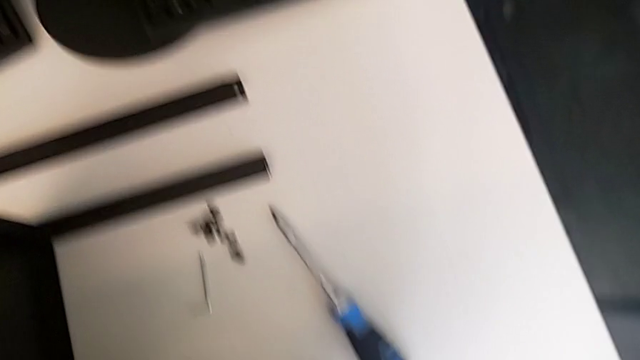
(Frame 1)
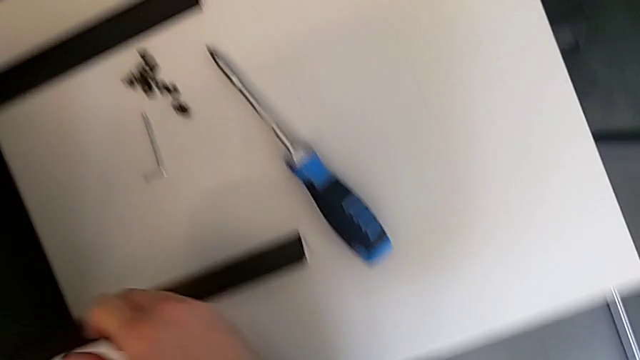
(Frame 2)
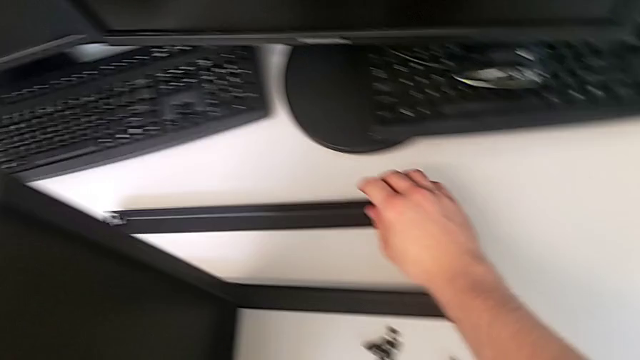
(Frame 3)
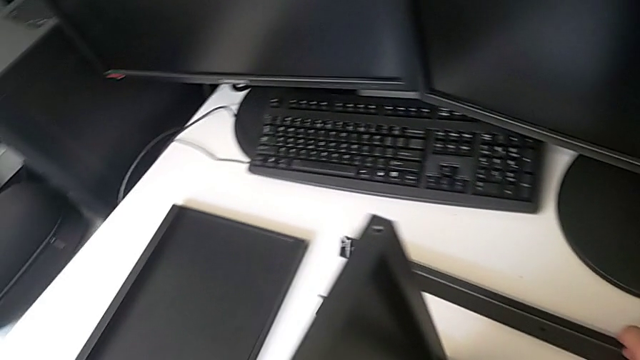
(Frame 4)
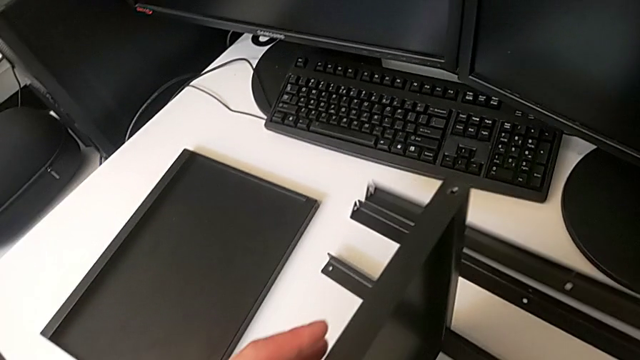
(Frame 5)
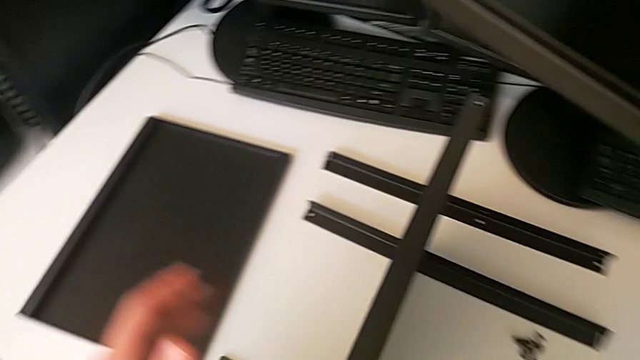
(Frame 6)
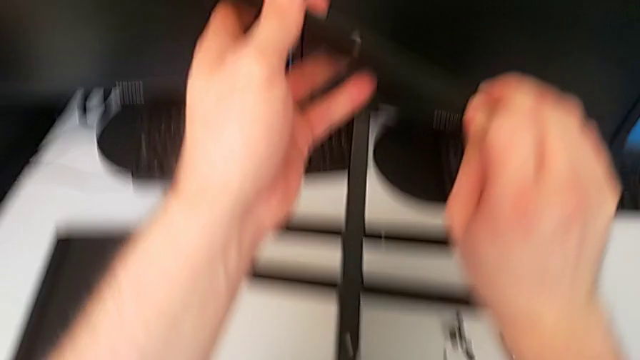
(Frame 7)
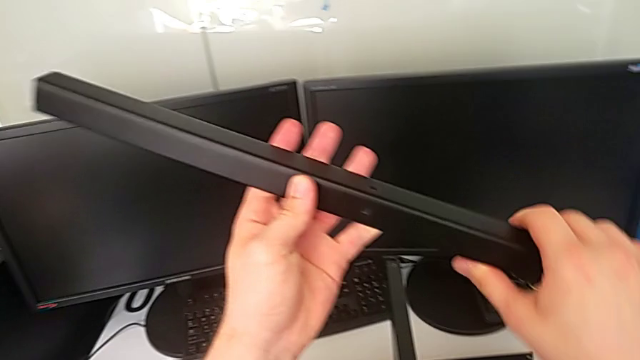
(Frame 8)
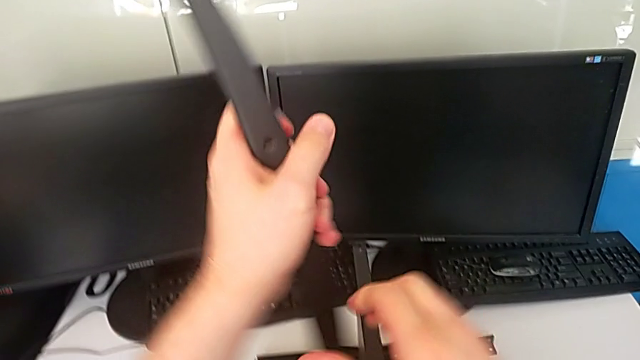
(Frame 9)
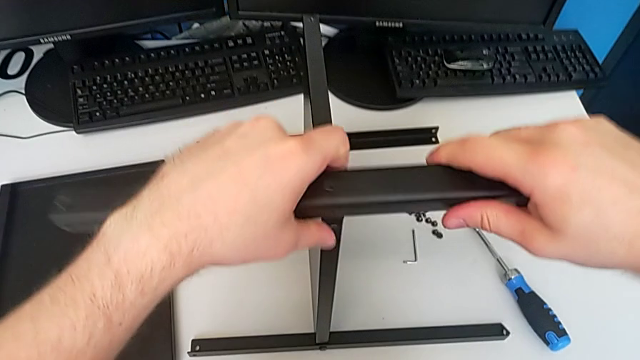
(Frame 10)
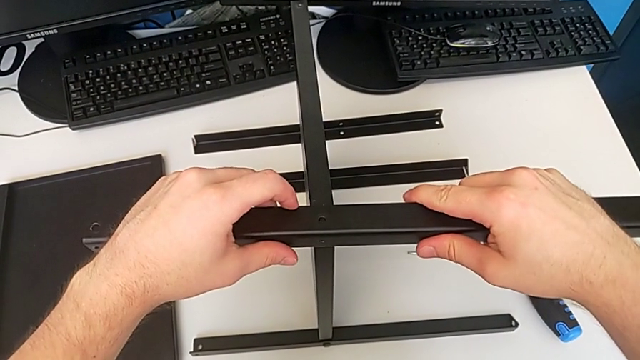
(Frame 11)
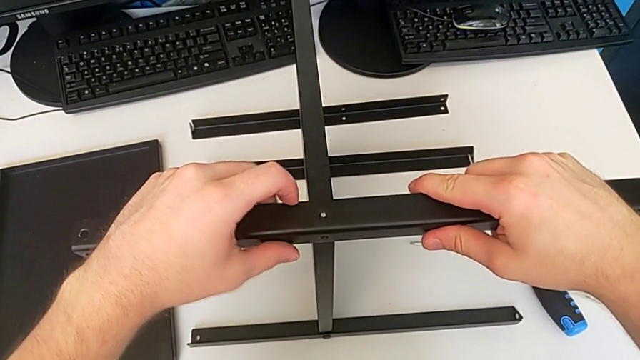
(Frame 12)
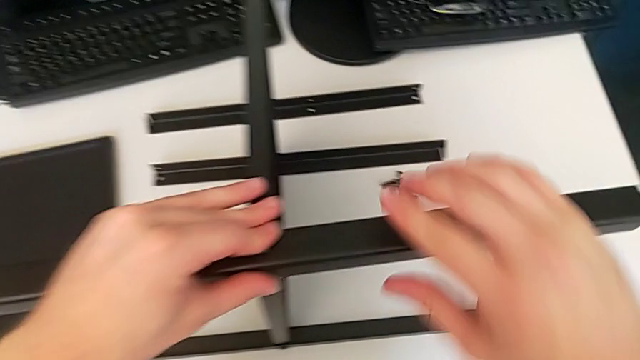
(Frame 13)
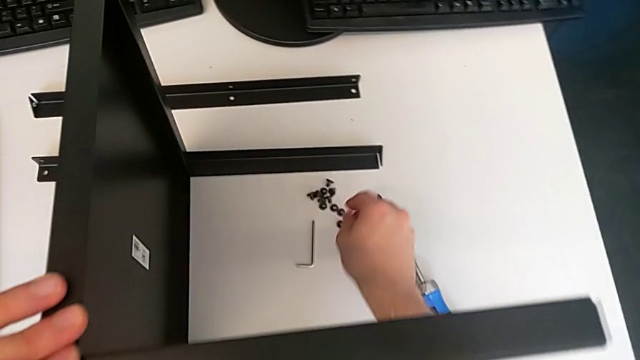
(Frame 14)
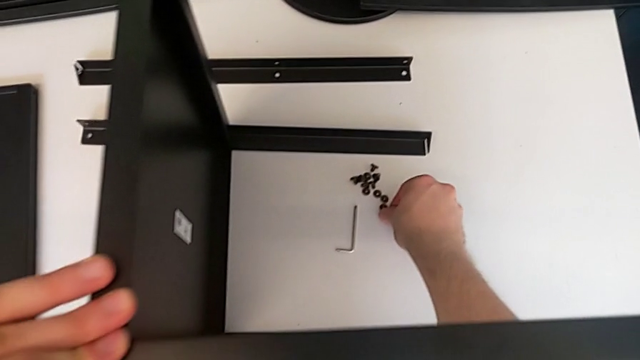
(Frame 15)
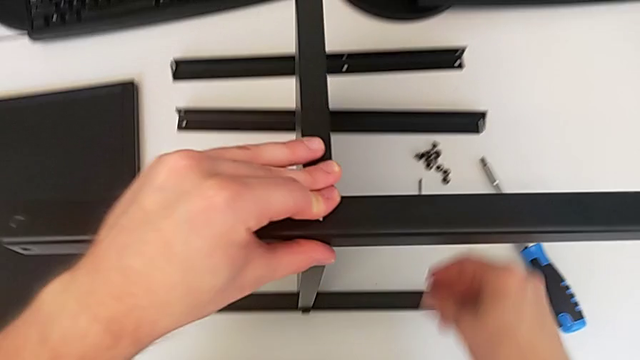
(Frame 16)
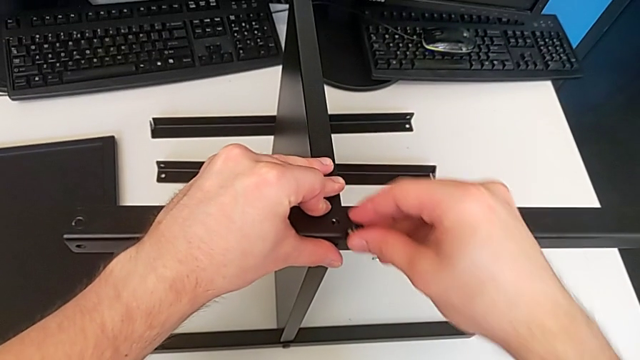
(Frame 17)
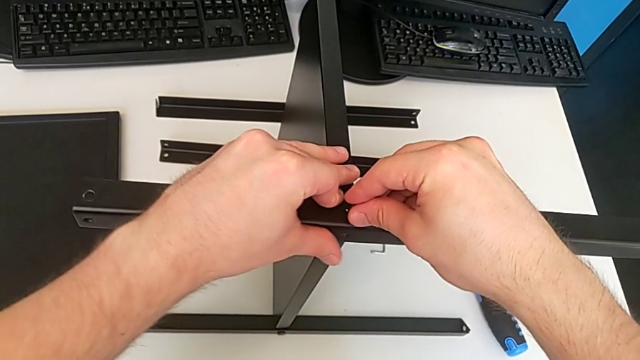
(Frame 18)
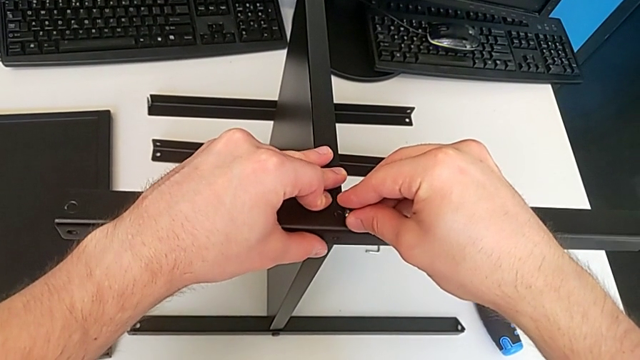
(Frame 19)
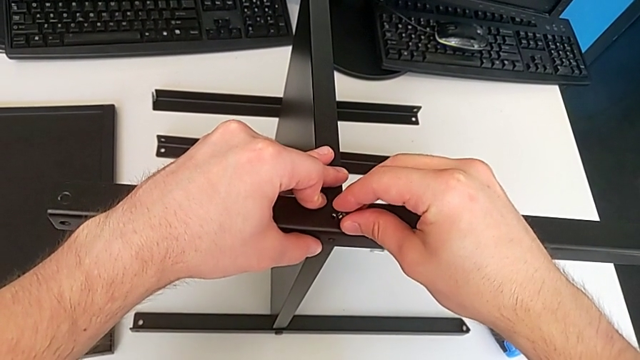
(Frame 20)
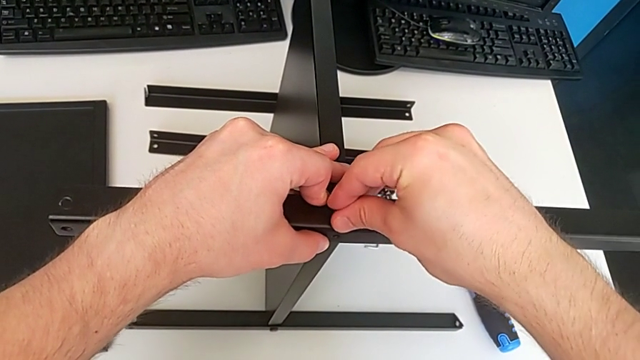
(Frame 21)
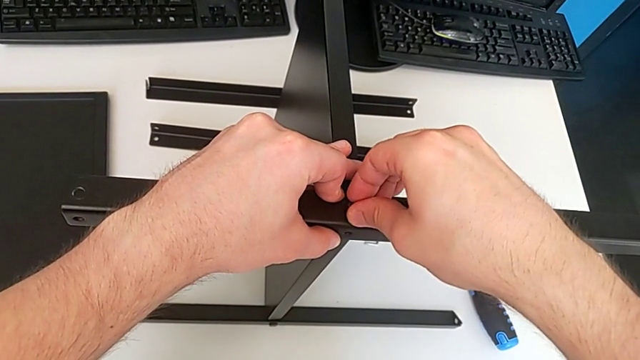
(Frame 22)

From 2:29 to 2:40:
The camera wearer is screwing the third screw. They grab the second leg, lift the third hex socket head, rotate it, align it, lift the fifth hex socket head and hold the third leg.

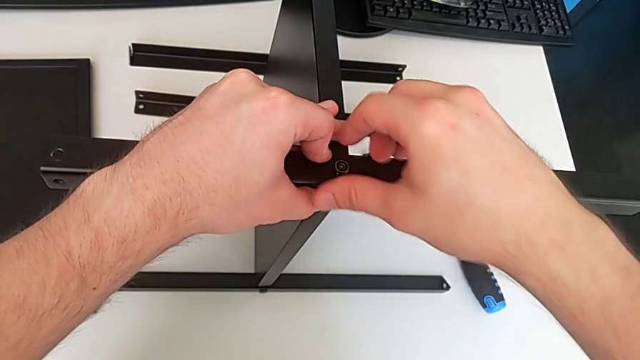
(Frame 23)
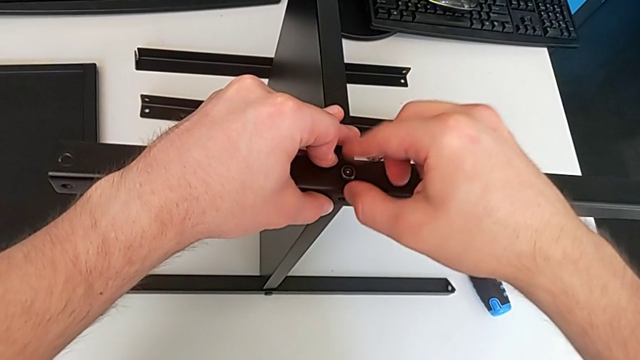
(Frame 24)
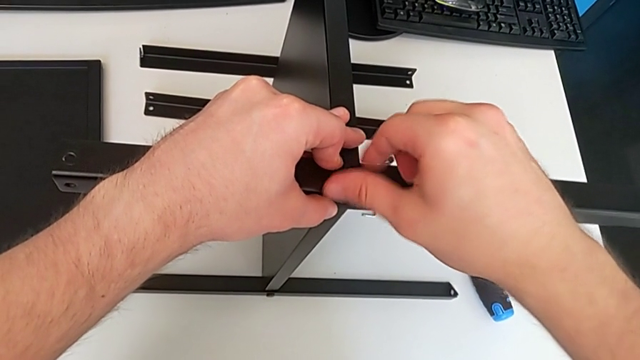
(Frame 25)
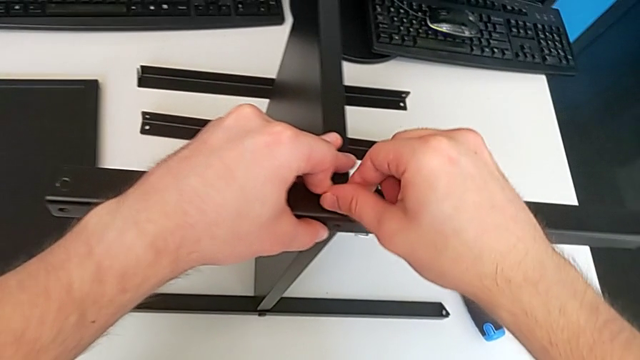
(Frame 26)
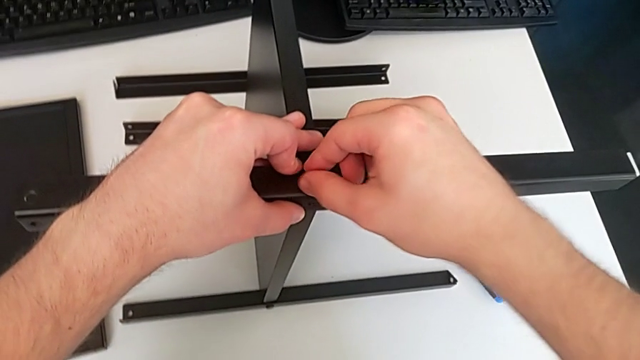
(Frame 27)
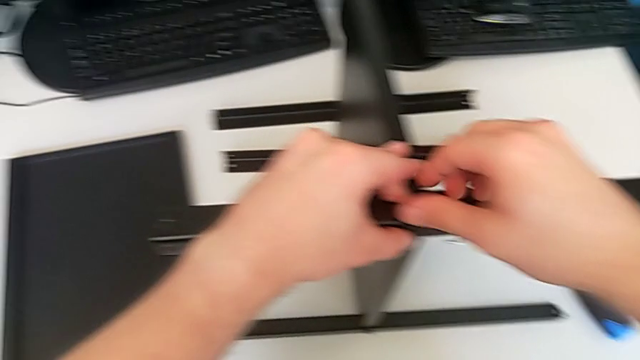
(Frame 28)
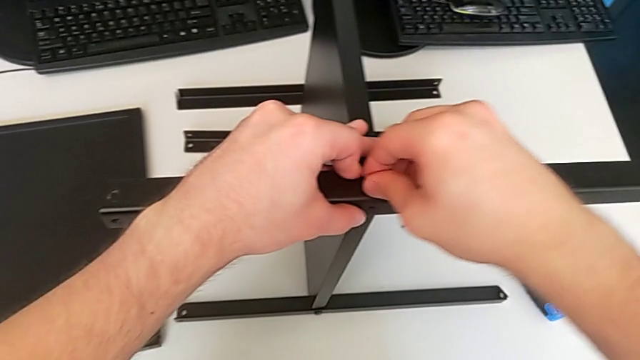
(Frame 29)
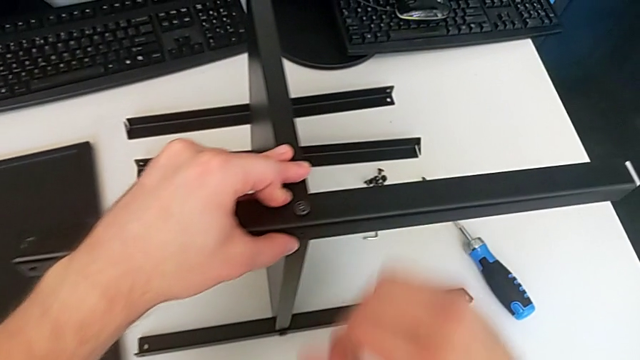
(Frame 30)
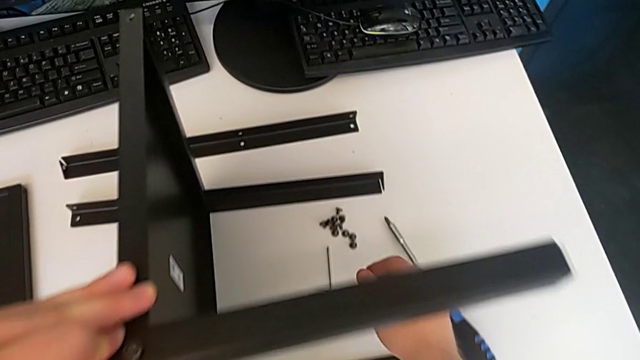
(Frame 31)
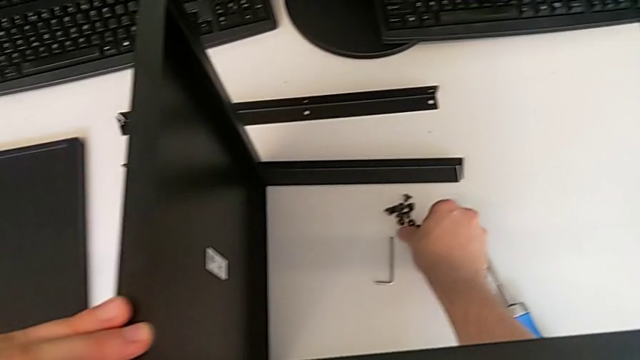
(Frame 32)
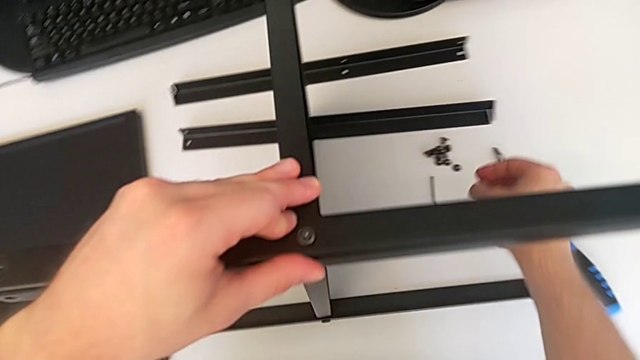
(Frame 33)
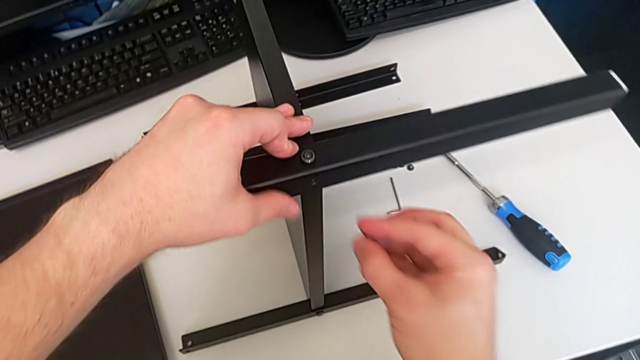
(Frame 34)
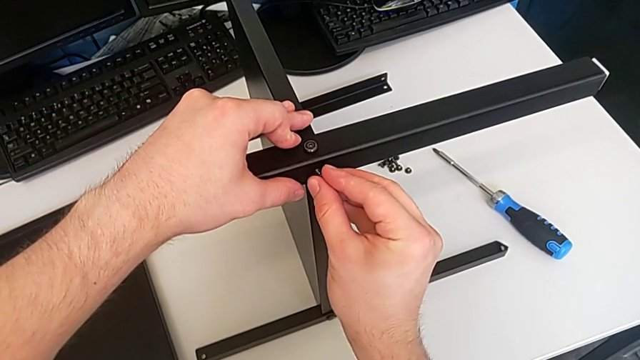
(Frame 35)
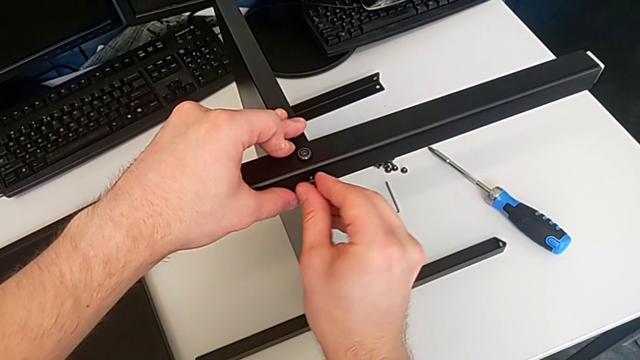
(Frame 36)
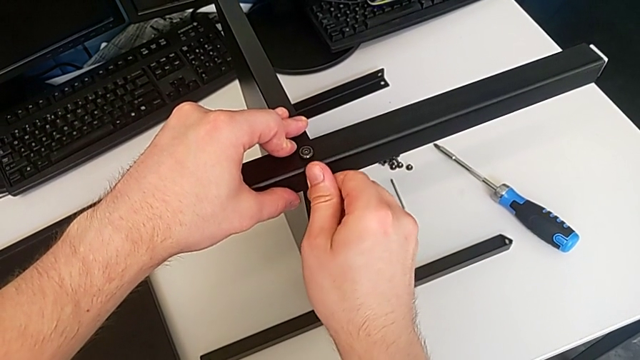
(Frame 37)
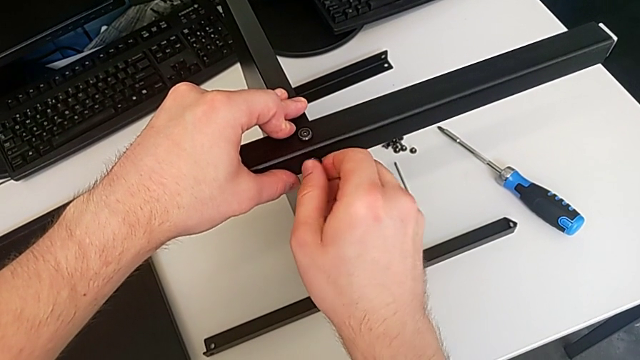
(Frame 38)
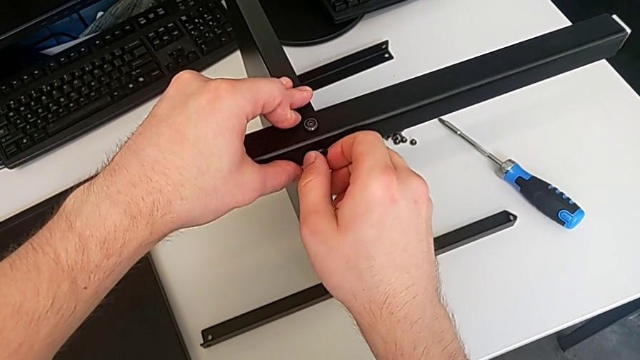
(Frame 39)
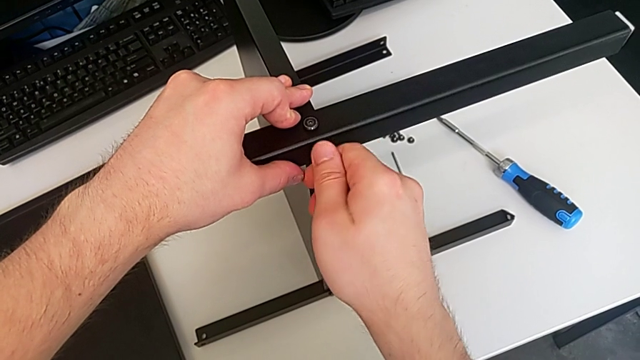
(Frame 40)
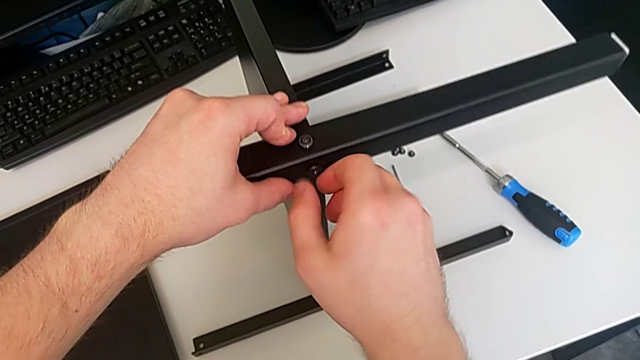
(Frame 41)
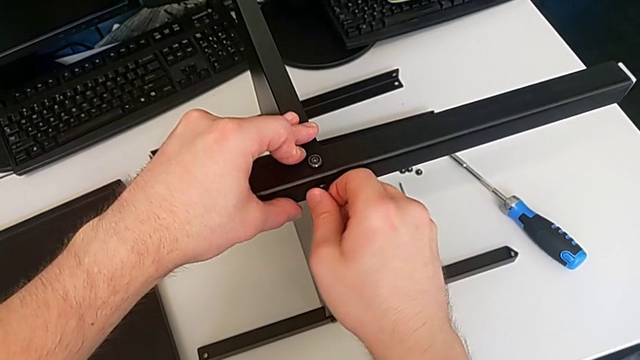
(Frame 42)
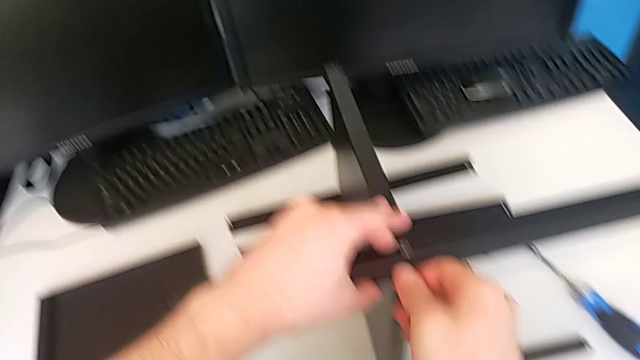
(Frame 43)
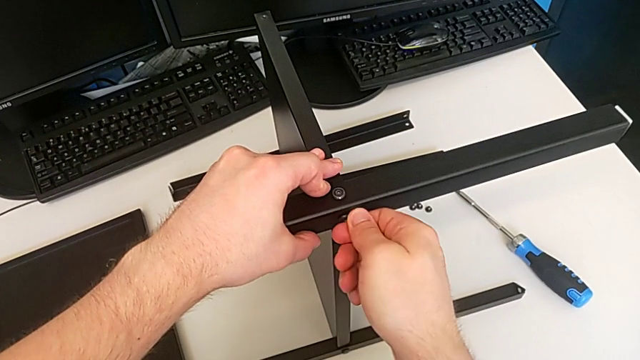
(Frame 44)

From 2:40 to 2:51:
The camera wearer is screwing the third screw. They screw the fifth hex socket head, lift the fourth leg, insert the fourth hex socket head and begin to screw the third hex socket head.
